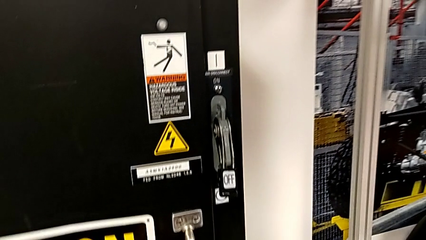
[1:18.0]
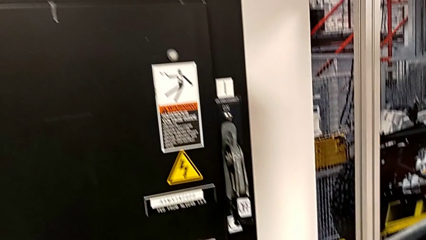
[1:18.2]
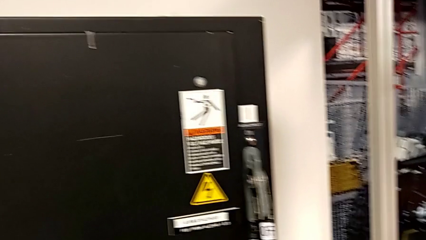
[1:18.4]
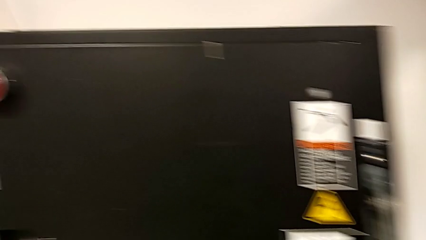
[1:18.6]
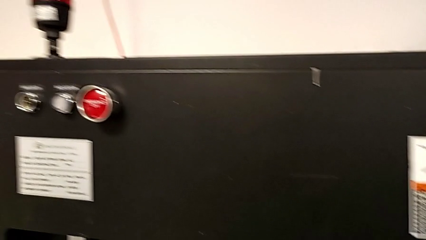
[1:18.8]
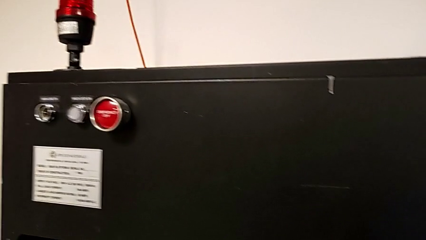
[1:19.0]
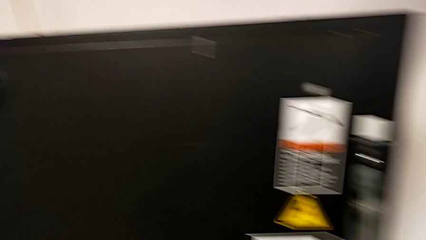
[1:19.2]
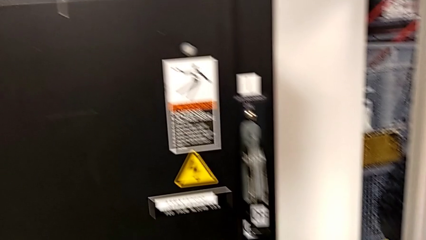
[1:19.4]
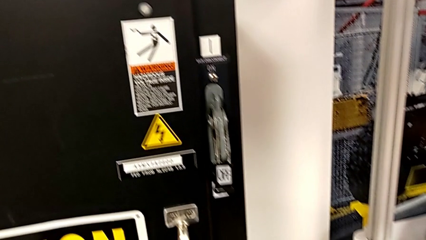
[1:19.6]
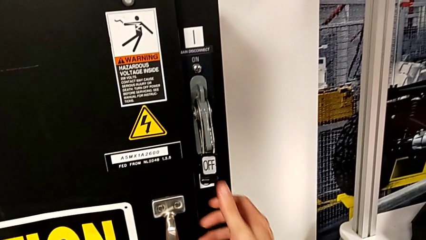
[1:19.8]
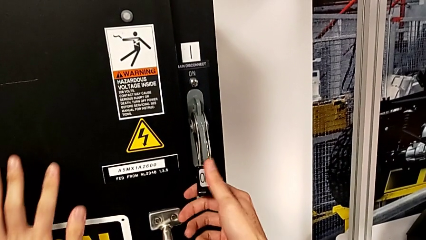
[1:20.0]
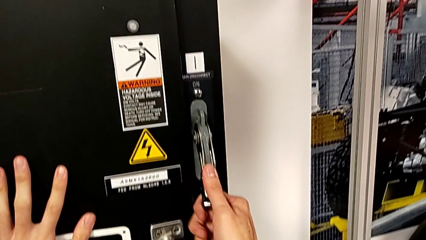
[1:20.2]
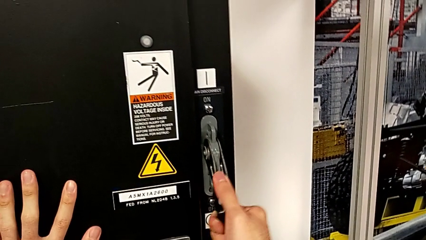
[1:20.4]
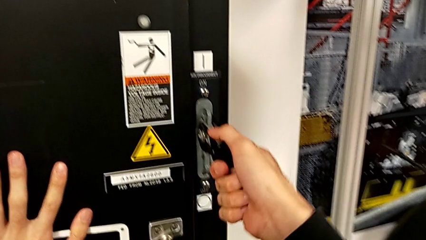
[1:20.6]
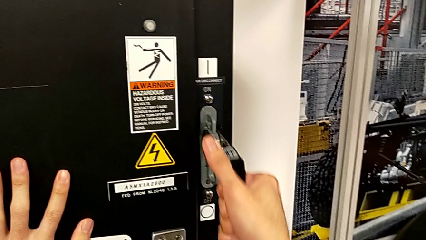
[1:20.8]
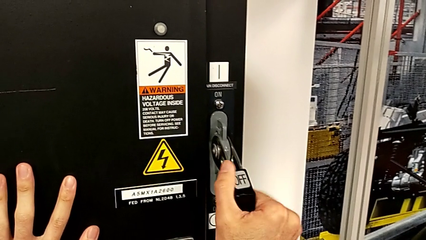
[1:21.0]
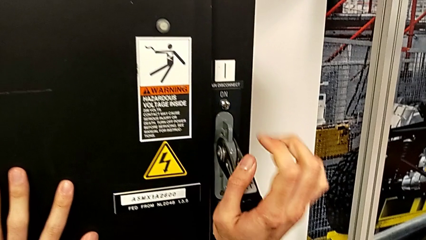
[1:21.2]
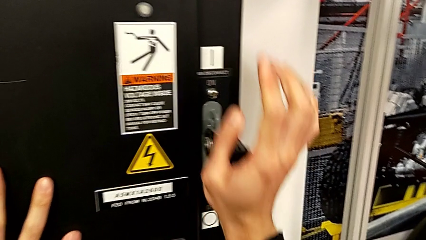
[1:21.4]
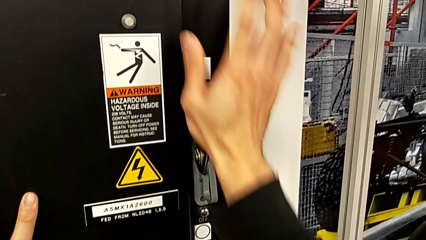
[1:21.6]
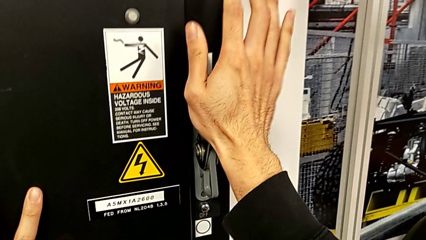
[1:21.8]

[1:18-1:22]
The camera wearer turns the lever on. They pull the lever.

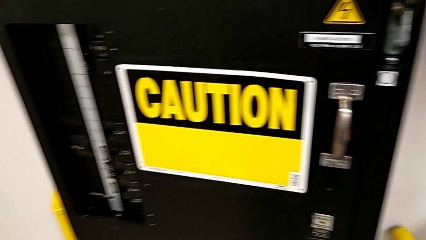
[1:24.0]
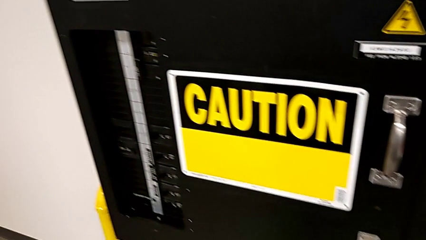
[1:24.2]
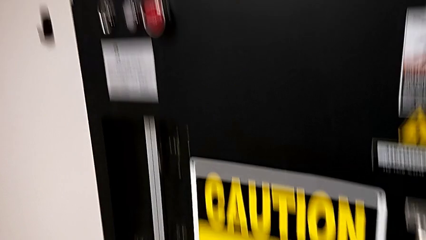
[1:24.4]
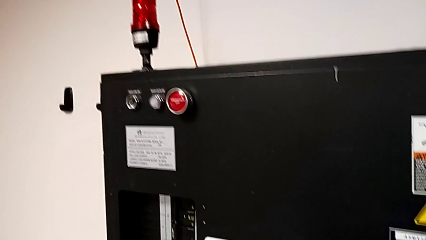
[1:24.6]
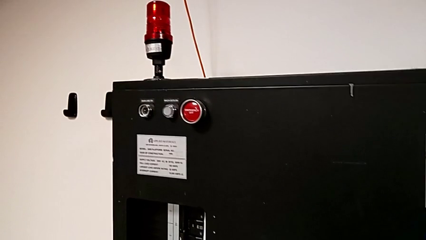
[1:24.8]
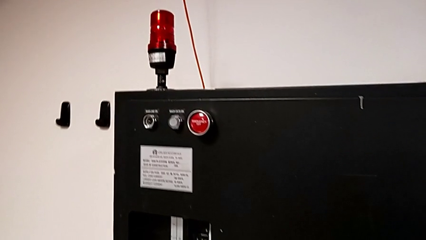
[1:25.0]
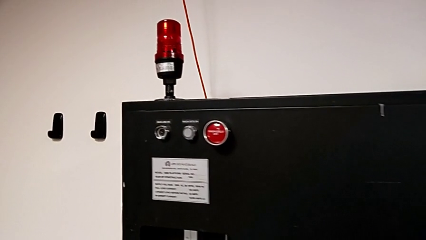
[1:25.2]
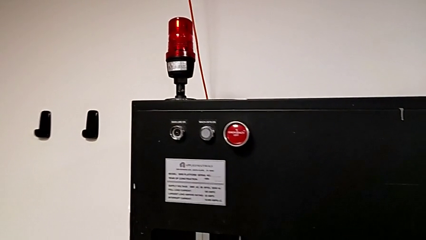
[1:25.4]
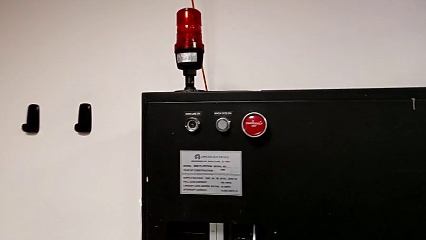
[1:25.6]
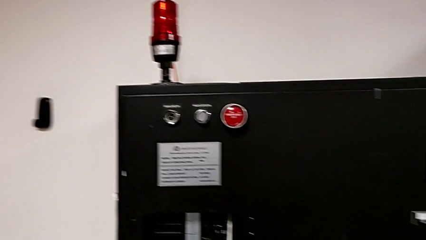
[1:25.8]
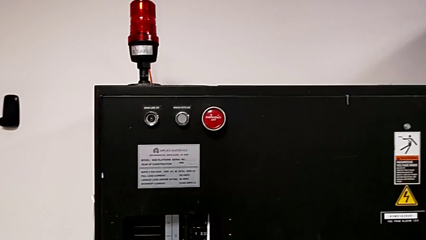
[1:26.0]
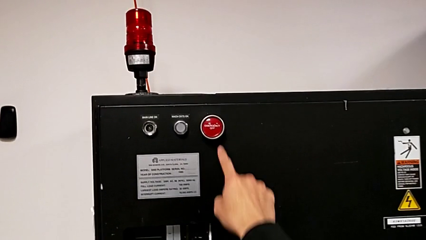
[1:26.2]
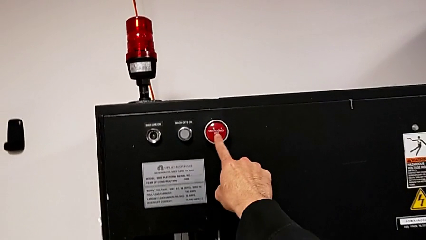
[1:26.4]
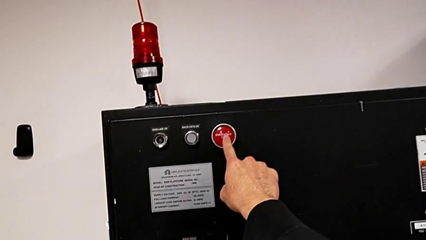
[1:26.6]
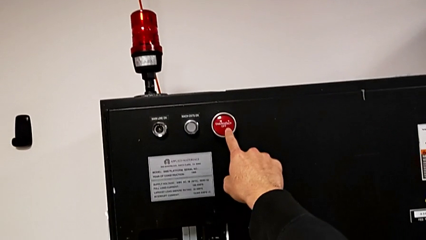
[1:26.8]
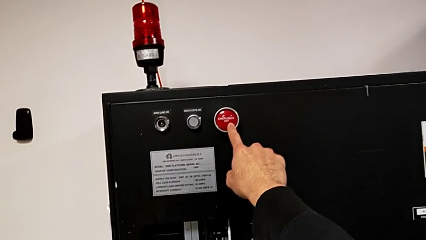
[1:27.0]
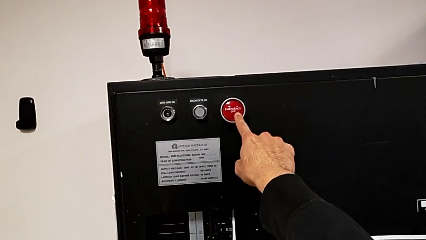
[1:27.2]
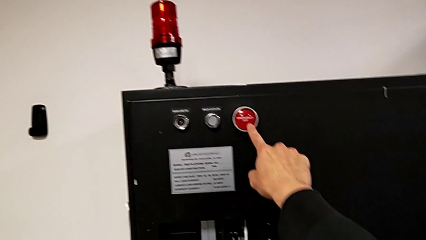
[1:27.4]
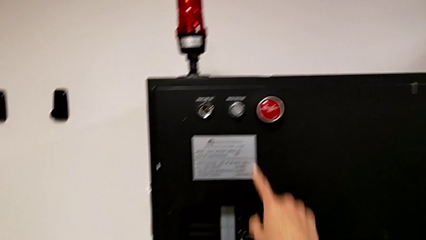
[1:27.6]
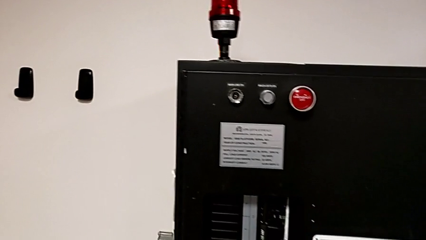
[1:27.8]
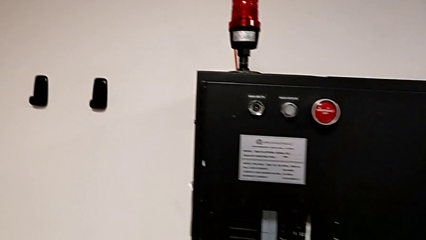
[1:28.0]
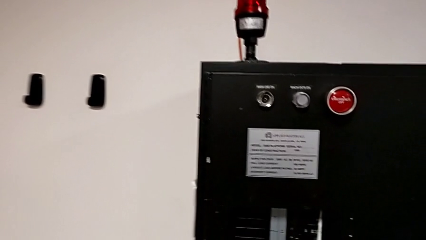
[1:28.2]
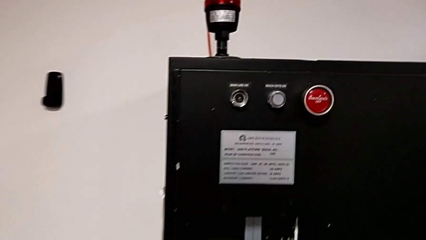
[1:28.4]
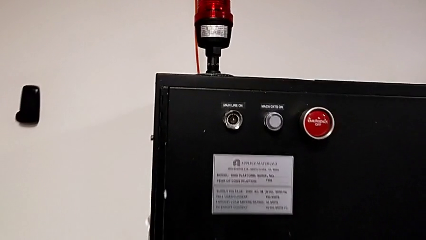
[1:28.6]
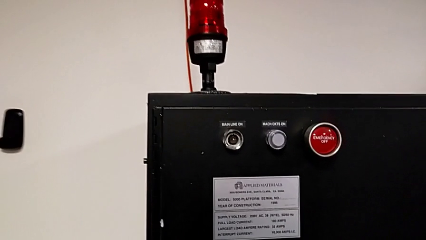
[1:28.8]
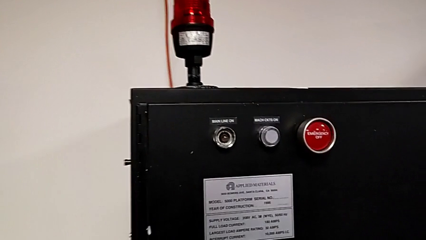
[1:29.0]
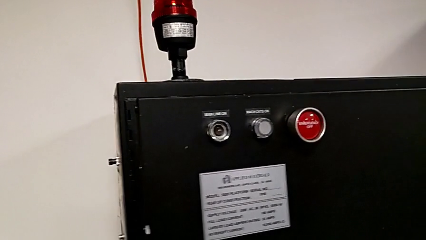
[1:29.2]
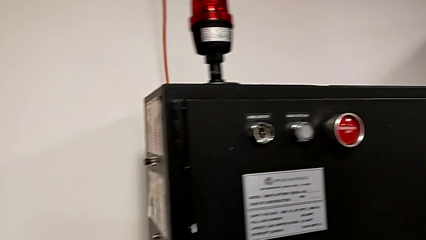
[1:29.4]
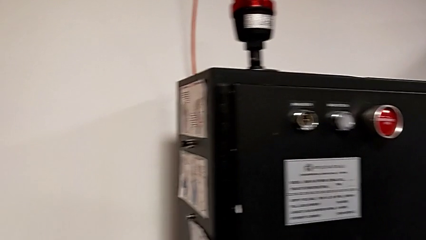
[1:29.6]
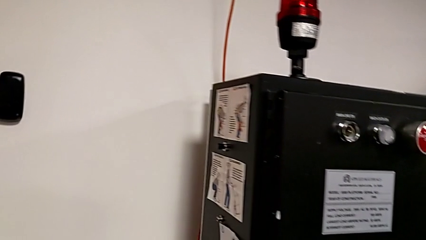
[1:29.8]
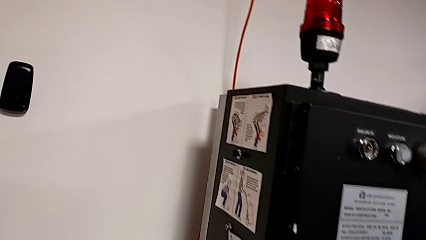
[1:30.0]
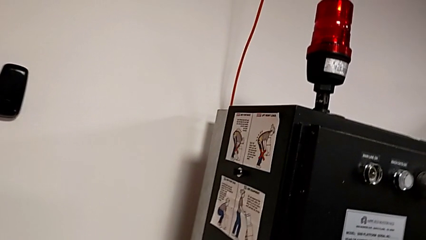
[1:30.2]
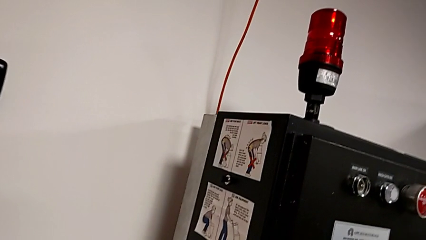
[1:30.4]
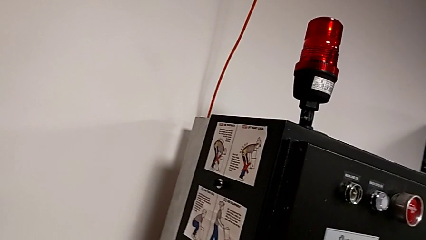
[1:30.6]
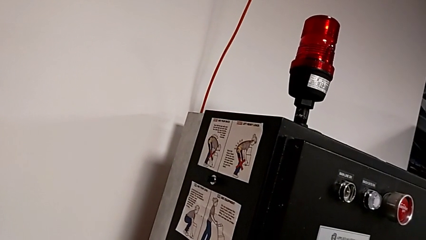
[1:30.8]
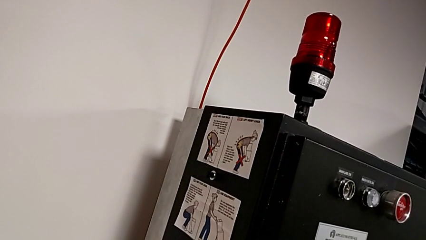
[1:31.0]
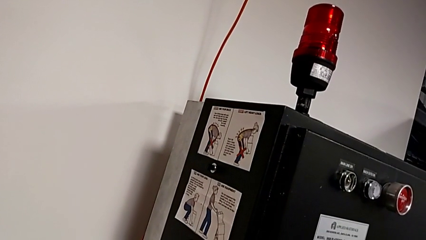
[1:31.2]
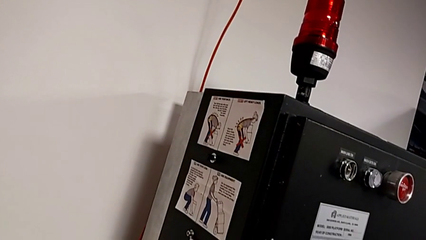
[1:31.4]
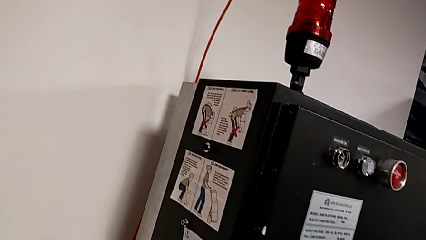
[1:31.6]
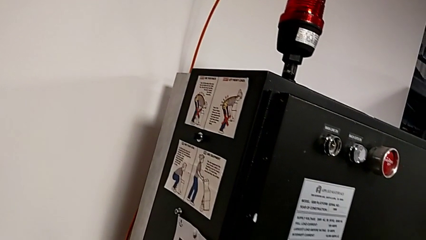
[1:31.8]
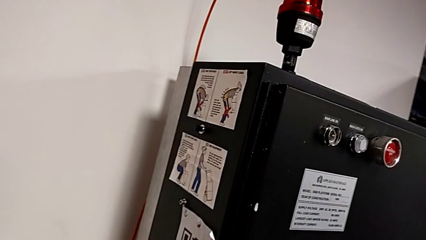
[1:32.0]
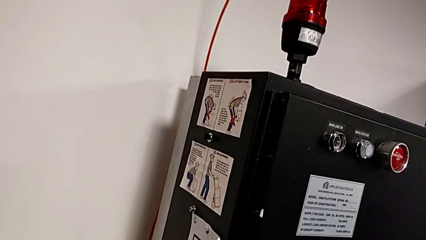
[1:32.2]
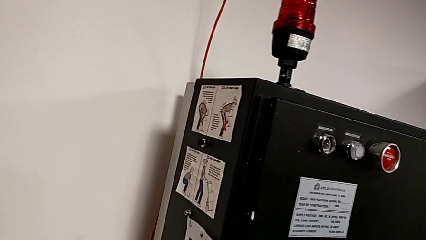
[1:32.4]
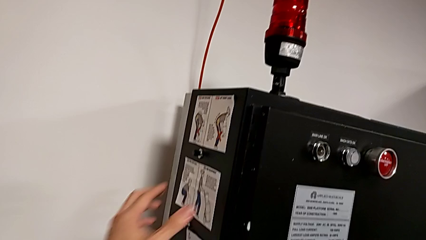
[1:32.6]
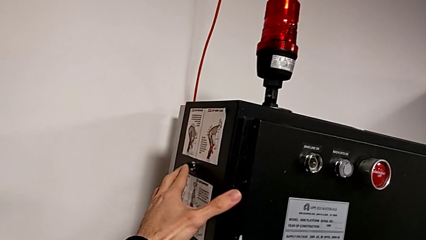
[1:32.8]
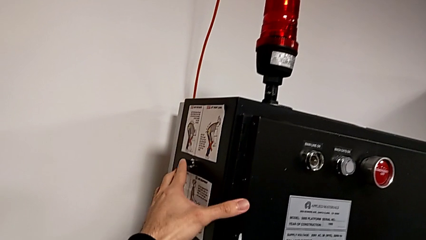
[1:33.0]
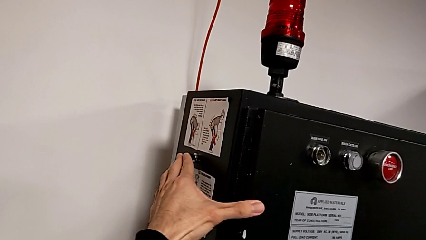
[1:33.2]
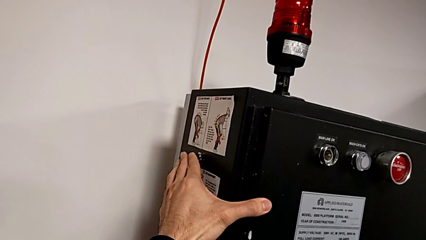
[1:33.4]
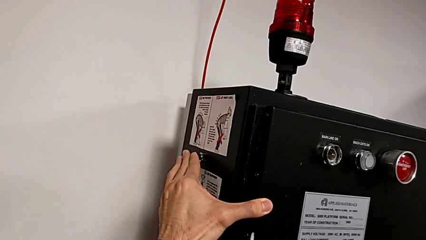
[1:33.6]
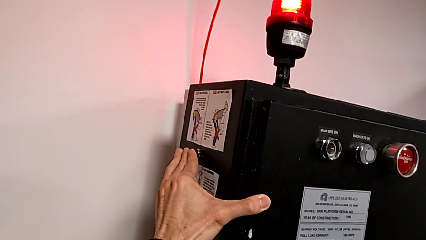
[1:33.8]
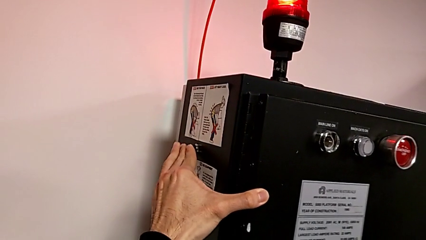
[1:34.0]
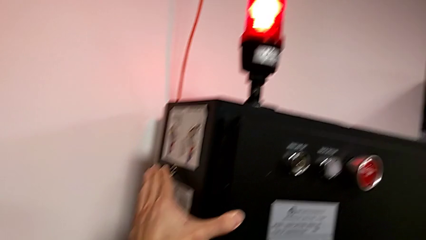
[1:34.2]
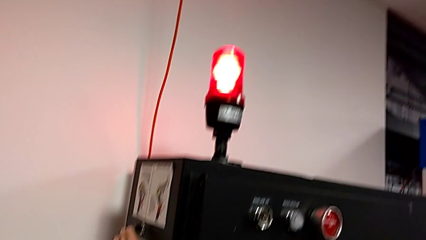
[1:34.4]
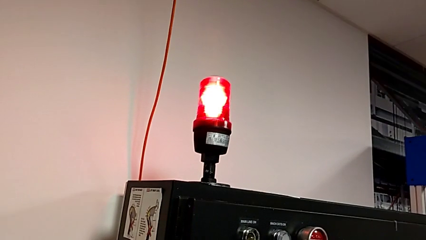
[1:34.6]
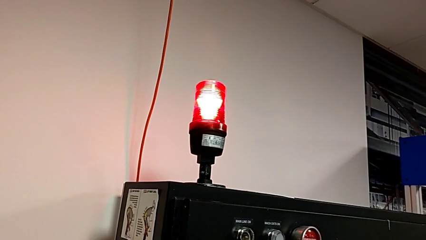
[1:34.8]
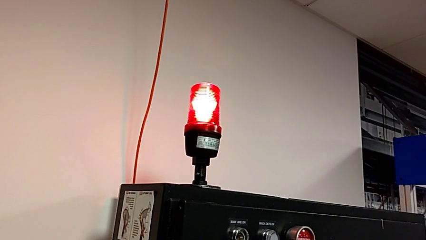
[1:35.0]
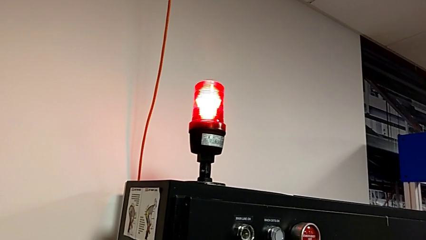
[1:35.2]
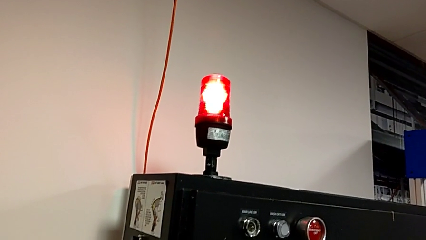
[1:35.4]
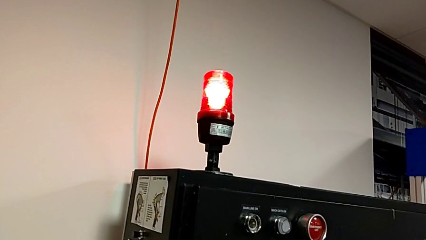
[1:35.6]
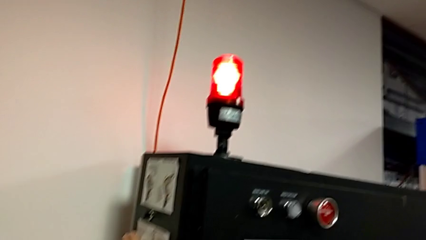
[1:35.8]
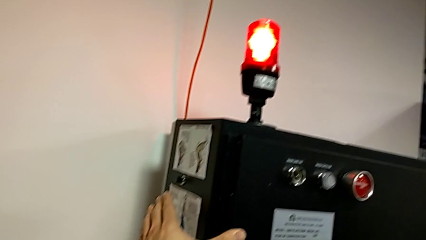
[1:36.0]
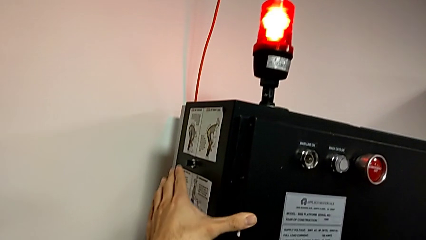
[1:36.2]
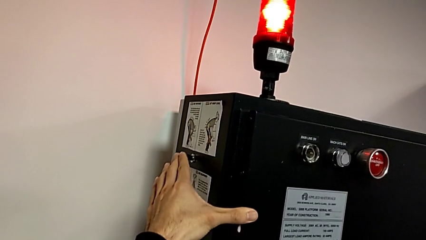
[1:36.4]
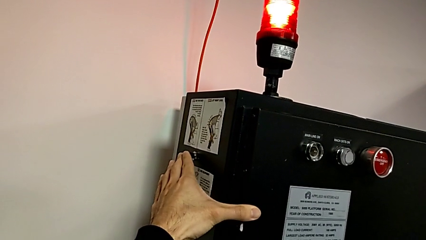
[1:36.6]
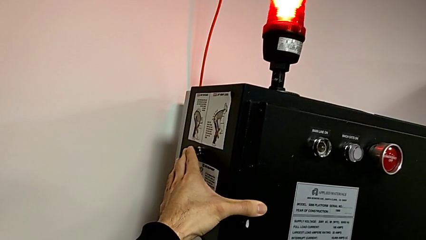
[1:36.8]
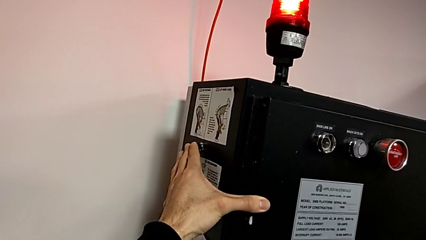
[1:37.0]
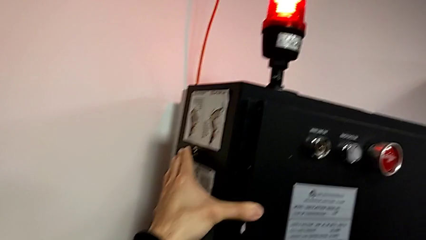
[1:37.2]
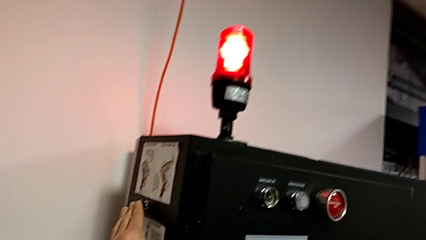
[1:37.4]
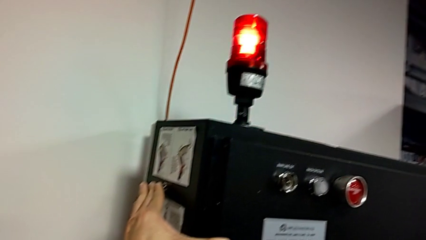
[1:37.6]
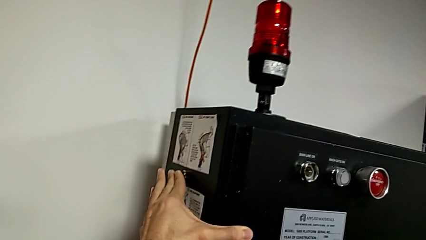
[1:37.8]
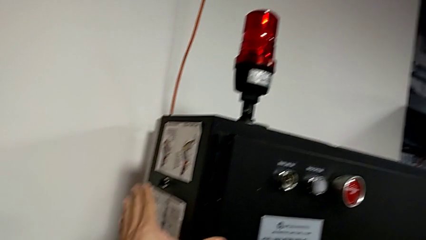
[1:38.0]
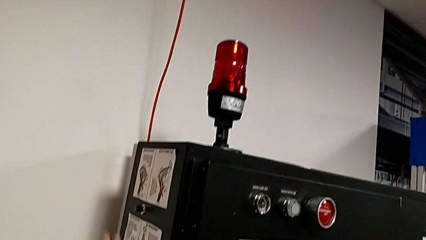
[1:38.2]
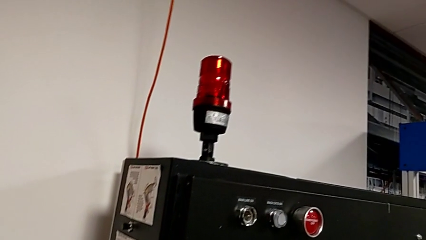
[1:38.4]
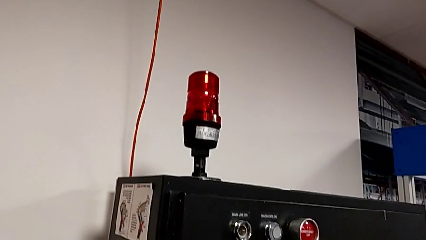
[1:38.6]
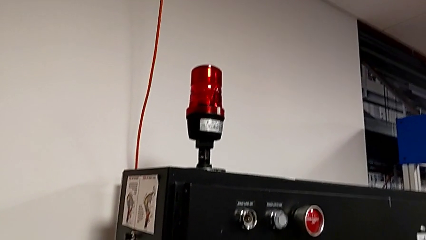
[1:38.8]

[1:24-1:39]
The camera wearer presses the button to reset the circuit breaker. They wrongly touch the wrong reset button, touch the reset button, push it, touch the reset button and push it.
